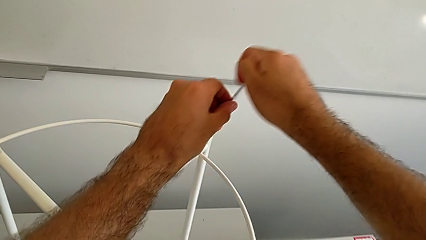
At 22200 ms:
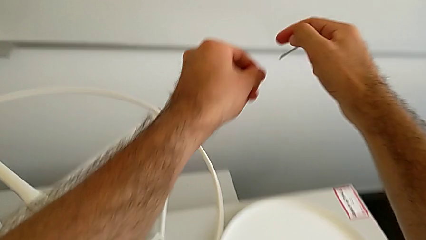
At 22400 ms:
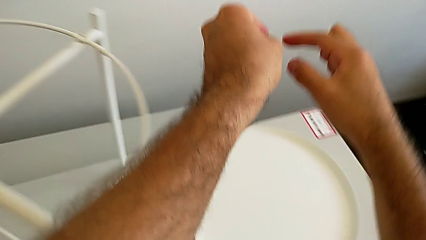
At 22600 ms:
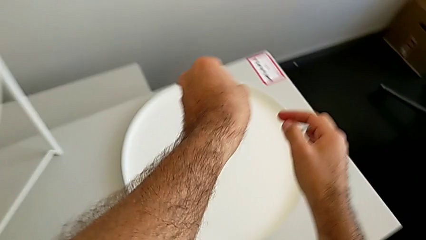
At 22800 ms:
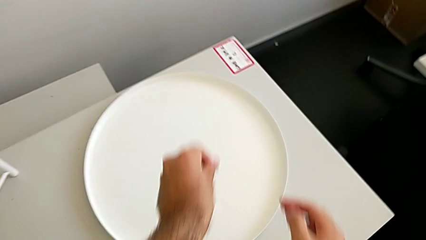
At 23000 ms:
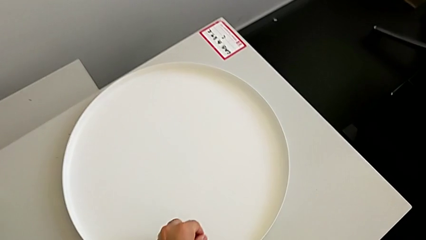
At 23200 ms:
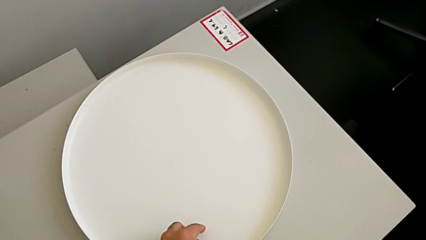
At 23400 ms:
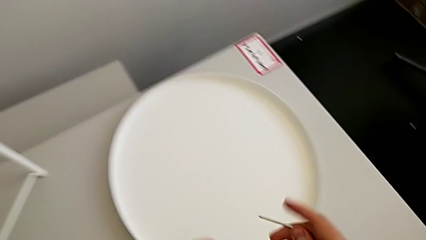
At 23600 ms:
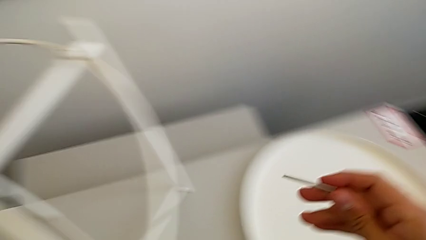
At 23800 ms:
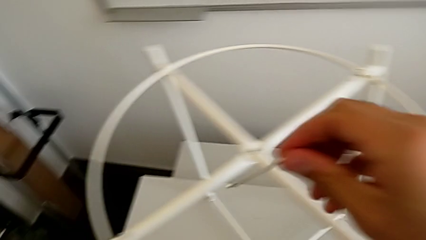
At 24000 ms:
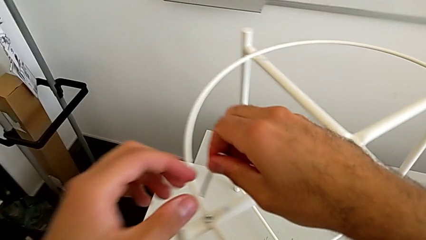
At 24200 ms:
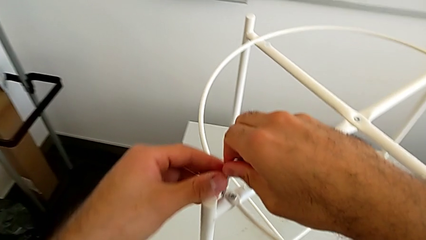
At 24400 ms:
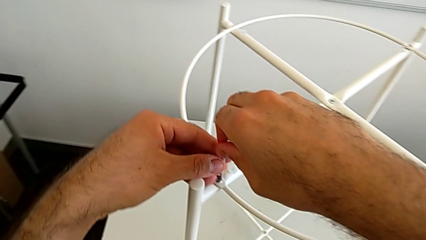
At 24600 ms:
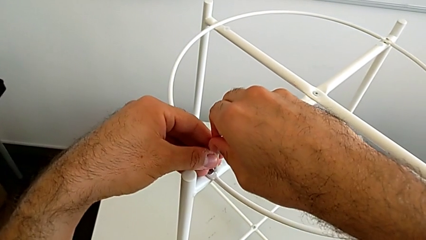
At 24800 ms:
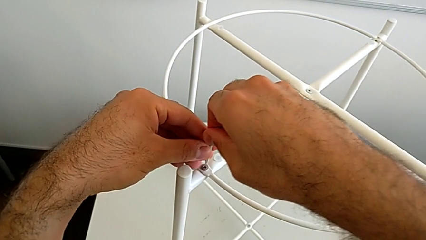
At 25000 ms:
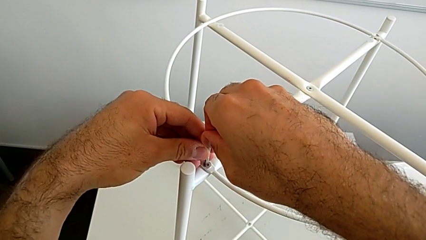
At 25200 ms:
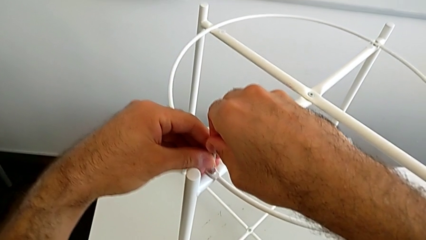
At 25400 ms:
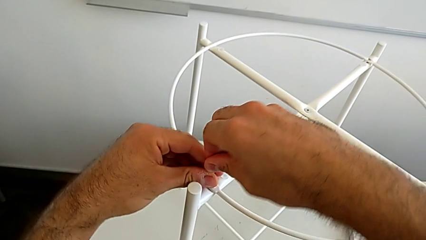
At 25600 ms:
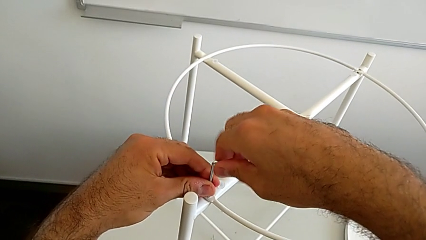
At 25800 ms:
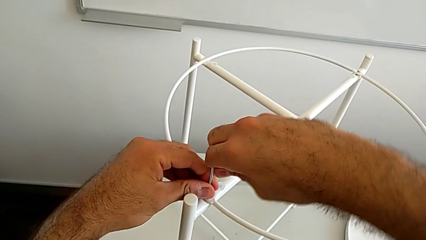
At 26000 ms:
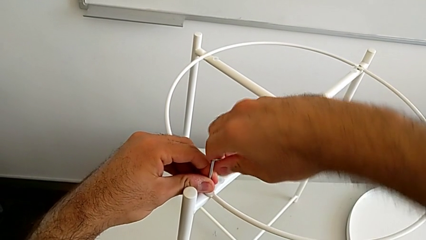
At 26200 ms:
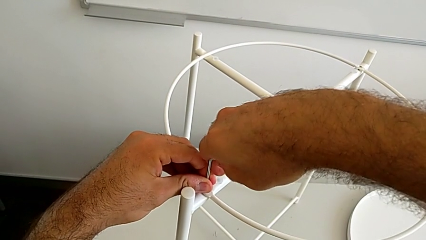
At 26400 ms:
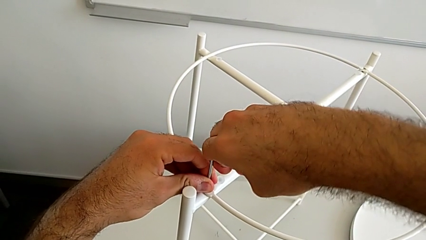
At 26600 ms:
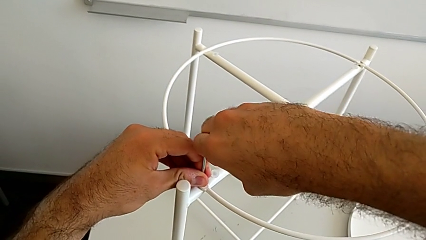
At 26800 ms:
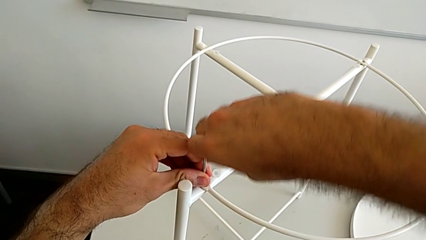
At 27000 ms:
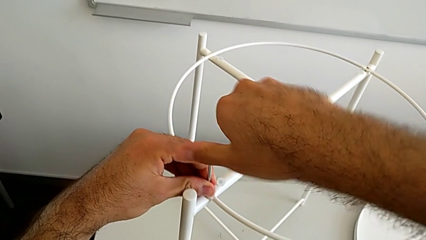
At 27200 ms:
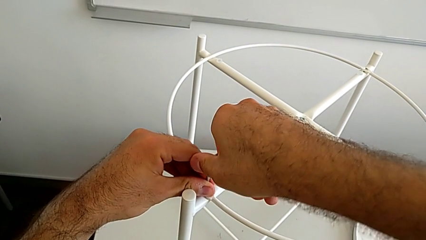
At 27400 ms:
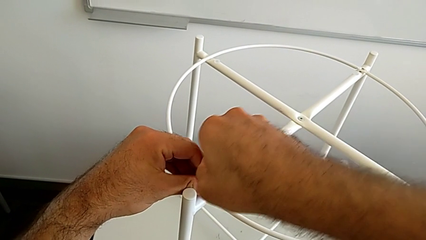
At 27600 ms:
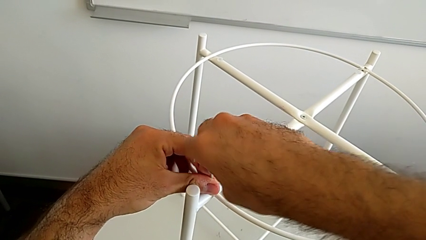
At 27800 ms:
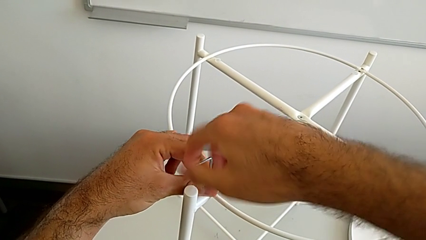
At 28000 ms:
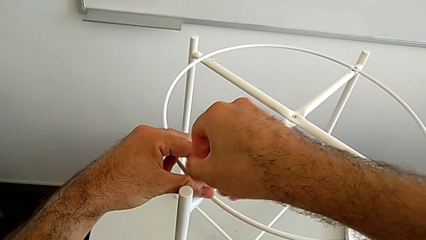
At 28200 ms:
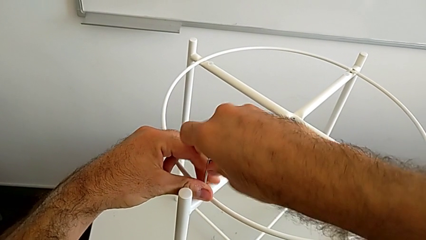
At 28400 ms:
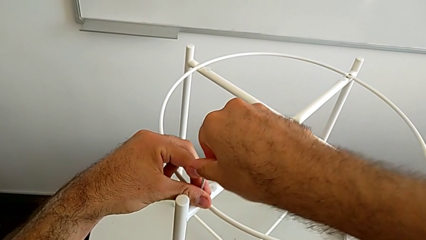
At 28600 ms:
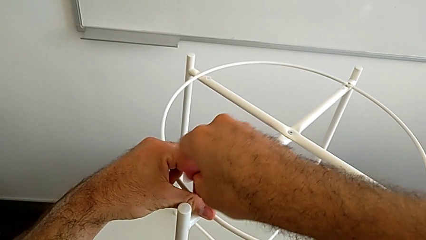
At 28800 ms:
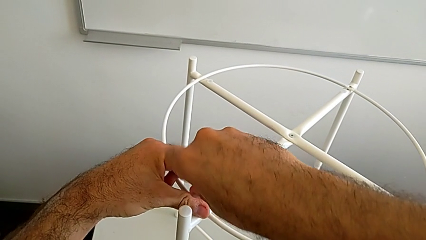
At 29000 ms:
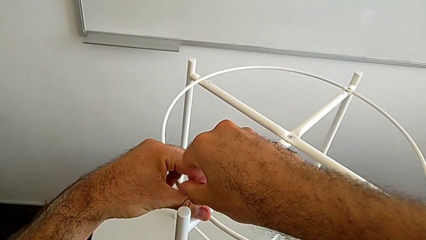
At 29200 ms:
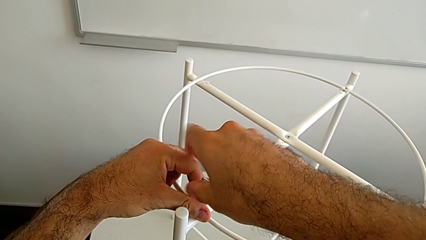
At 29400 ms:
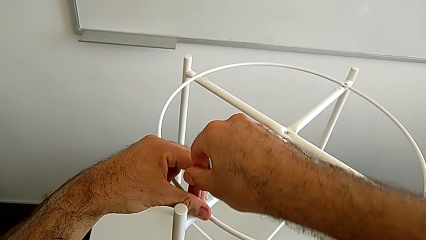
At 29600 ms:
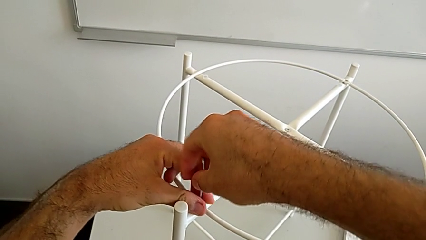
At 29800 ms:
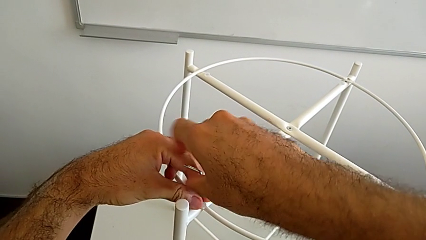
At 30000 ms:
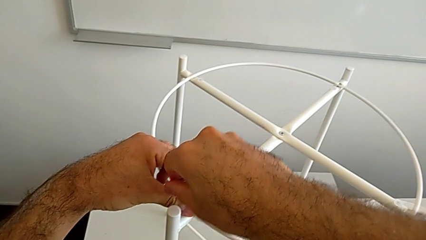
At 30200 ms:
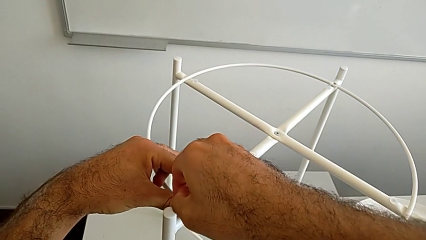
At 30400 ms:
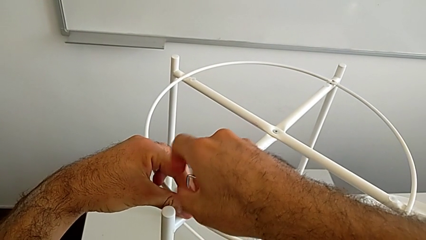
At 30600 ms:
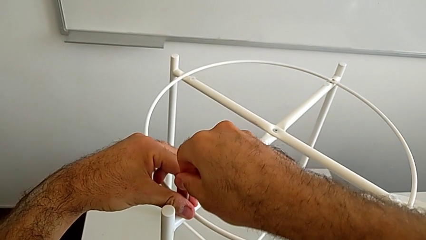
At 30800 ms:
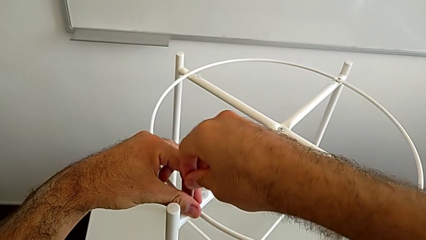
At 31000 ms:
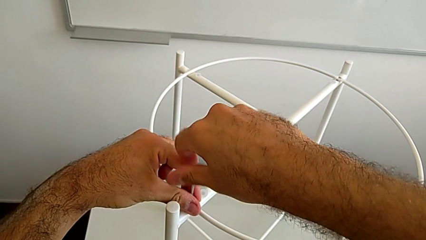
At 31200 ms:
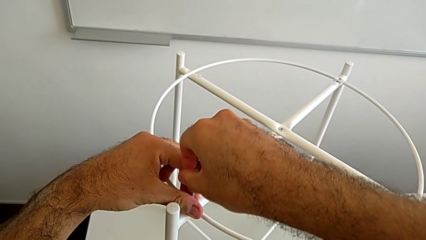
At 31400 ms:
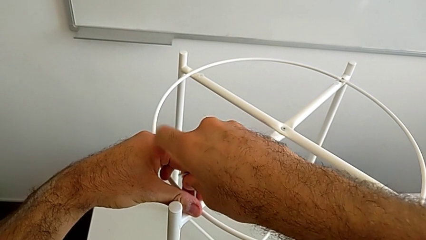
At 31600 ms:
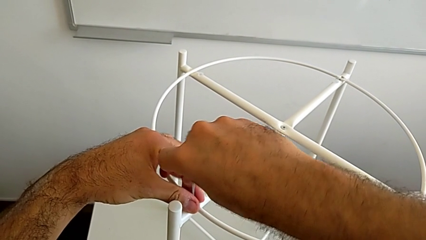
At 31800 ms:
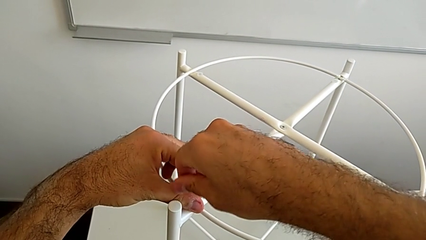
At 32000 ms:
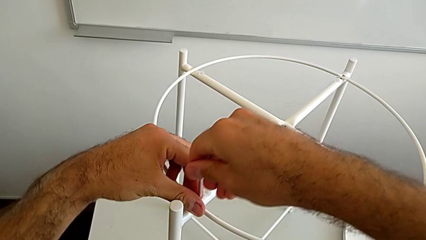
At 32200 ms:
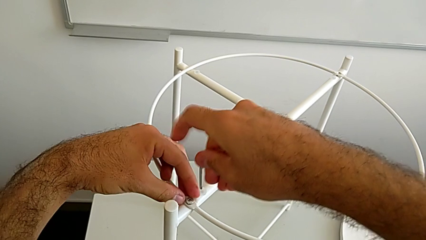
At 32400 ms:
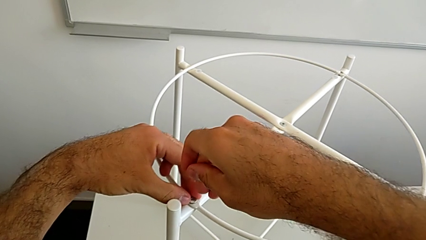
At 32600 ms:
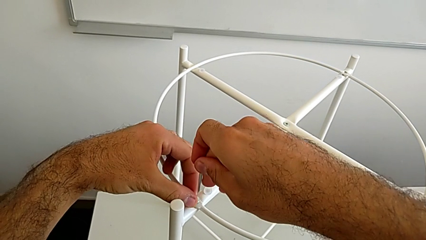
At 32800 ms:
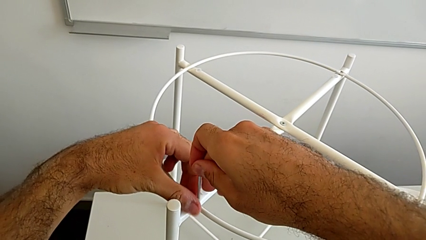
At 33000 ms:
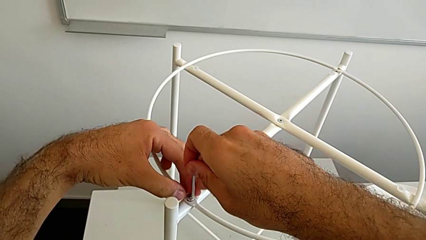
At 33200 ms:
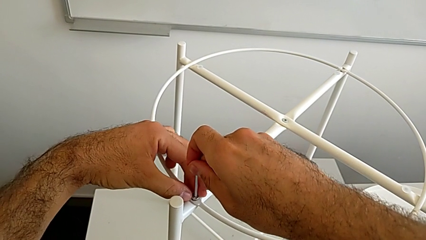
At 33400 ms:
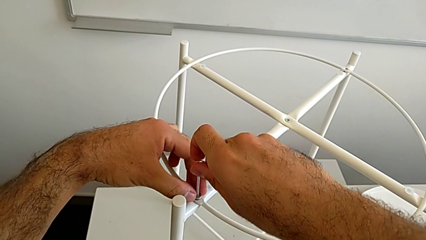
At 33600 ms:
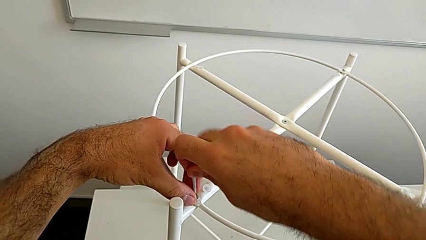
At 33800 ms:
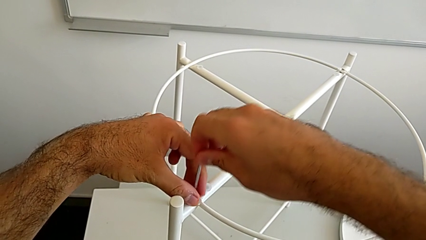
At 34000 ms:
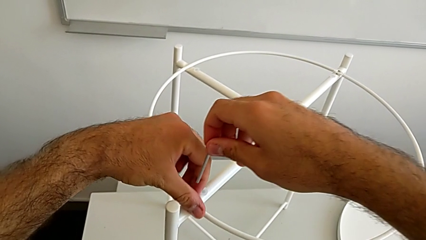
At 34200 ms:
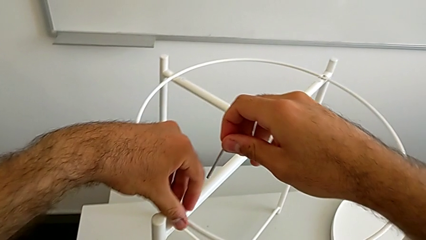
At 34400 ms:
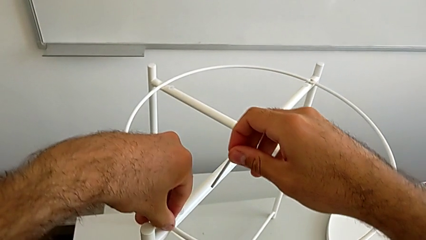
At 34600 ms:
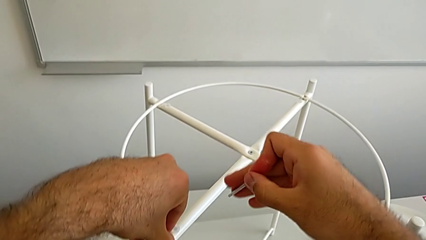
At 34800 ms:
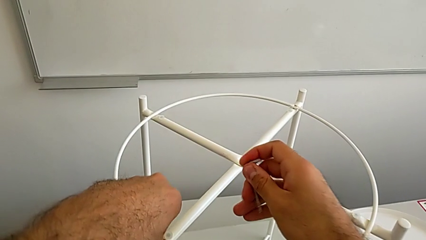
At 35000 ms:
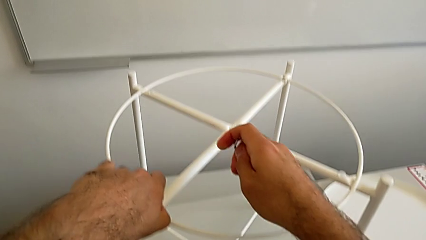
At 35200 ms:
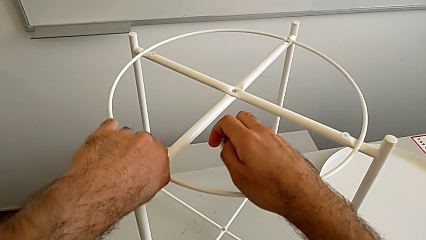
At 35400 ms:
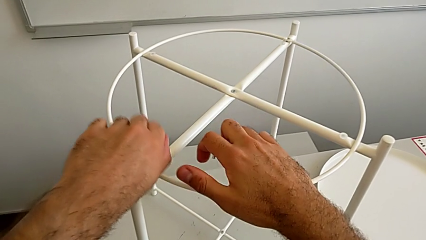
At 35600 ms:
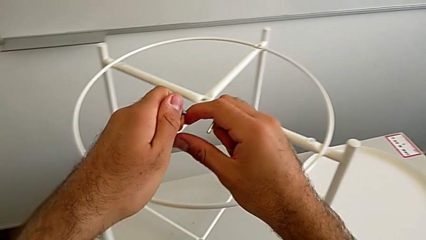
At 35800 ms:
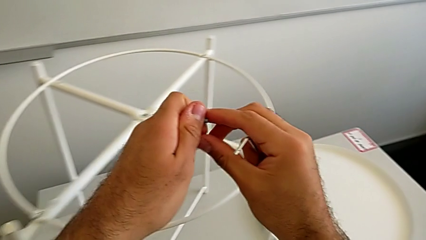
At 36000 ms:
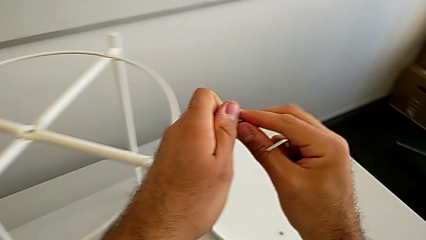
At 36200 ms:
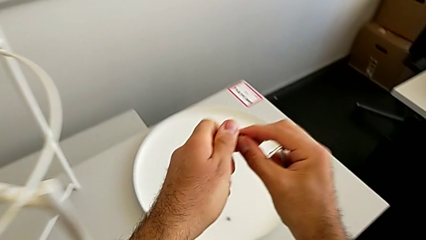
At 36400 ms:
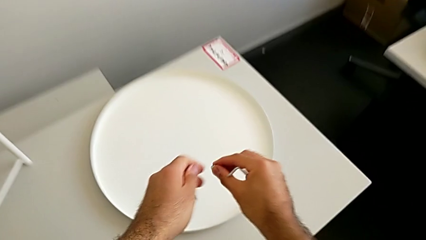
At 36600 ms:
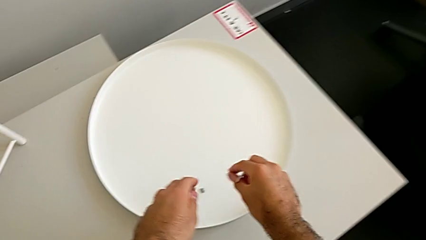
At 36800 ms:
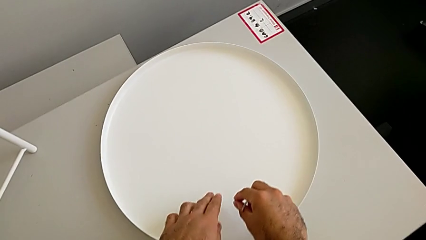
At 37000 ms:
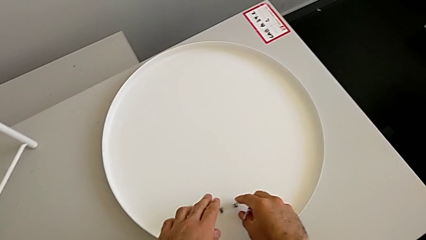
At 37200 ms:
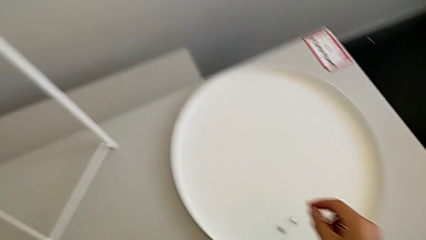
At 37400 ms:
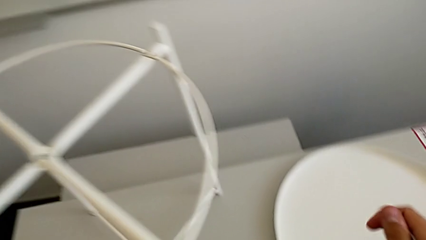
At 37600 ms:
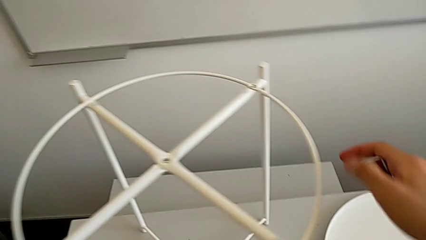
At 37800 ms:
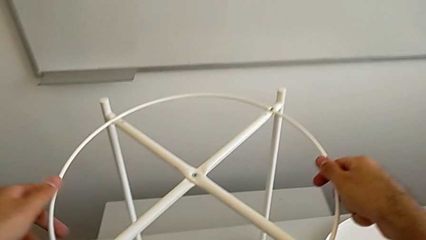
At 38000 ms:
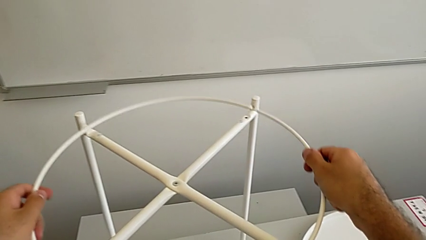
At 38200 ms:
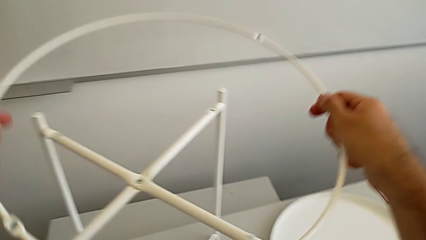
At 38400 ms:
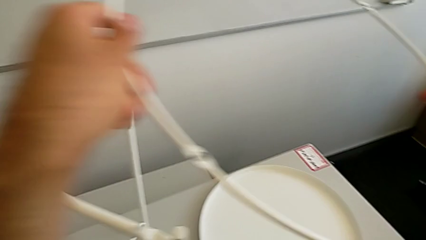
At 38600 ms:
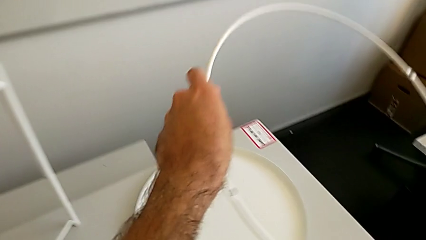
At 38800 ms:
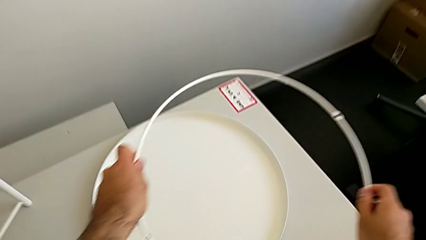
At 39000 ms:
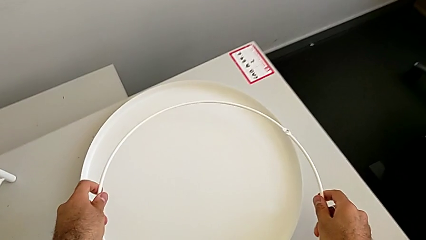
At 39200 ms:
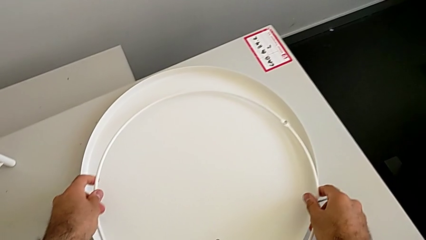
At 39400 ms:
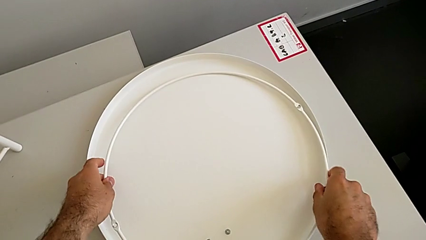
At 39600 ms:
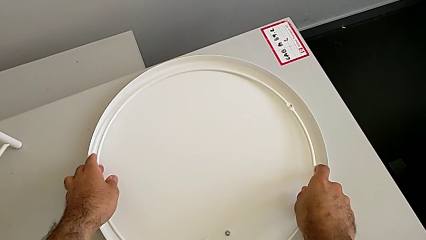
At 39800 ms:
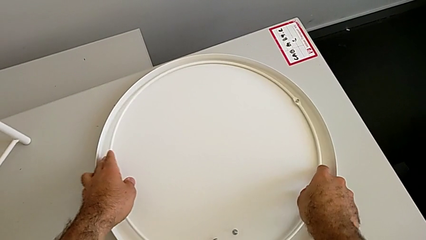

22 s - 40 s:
The camera wearer is disassembling the circle. They withdraw the Allen wrench, place the hex socket head, insert the Allen wrench, unscrew the hex socket head, withdraw the Allen wrench, unscrew the hex socket head, insert the Allen wrench, withdraw it, disassemble the hex socket head, place it, disassemble the circle and place it.
